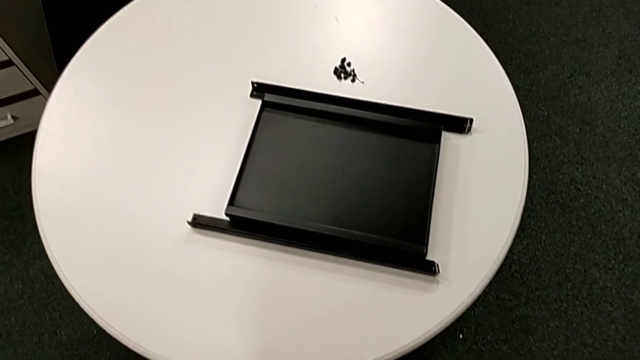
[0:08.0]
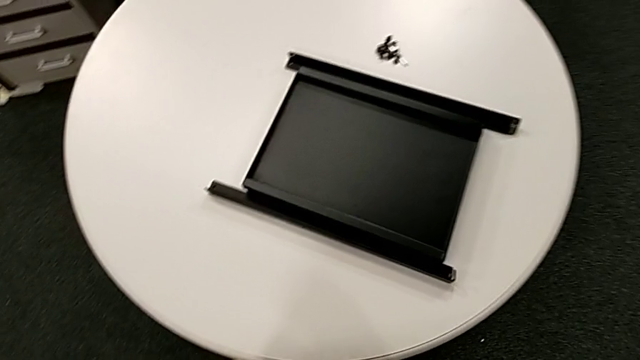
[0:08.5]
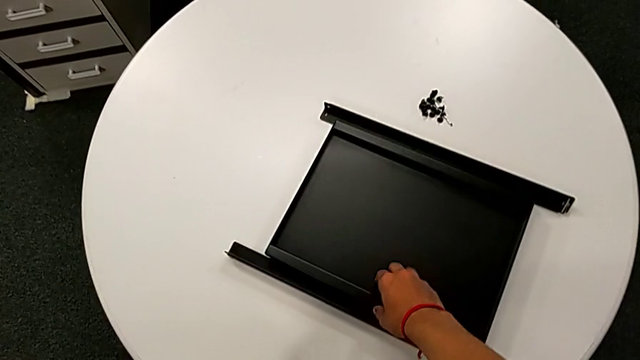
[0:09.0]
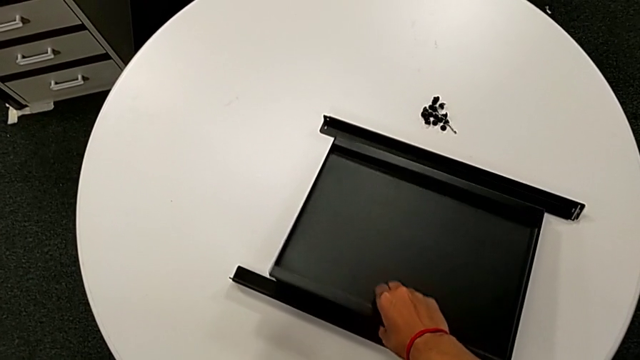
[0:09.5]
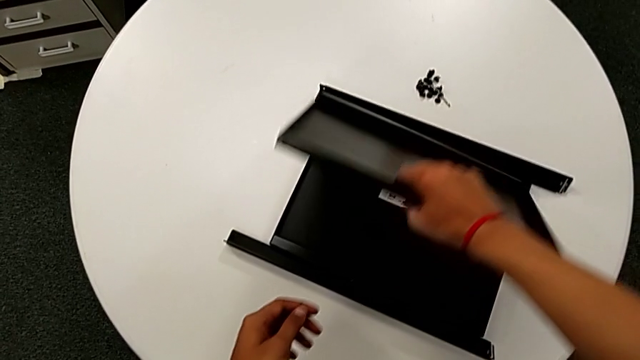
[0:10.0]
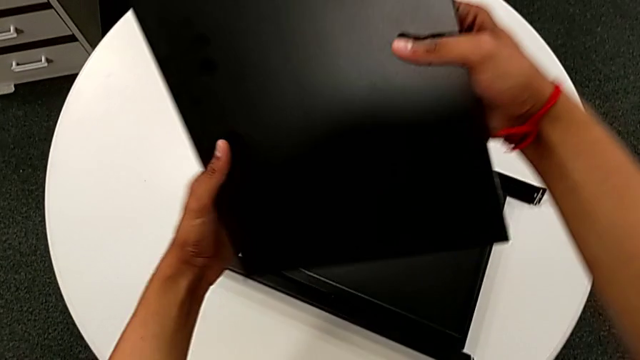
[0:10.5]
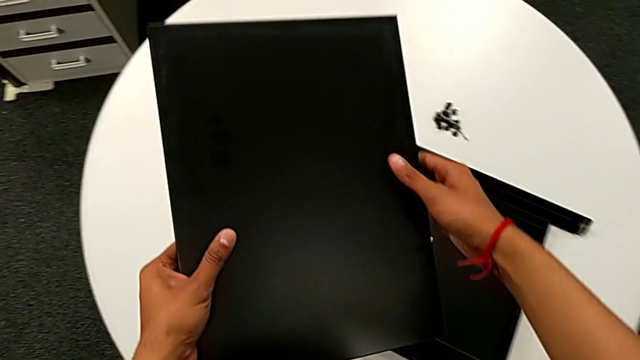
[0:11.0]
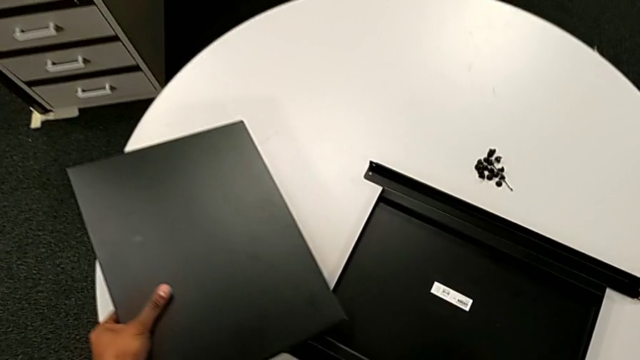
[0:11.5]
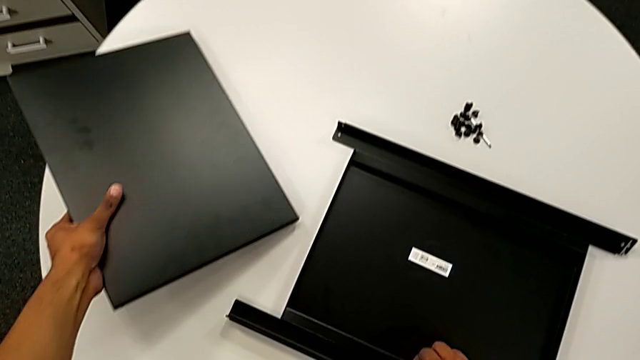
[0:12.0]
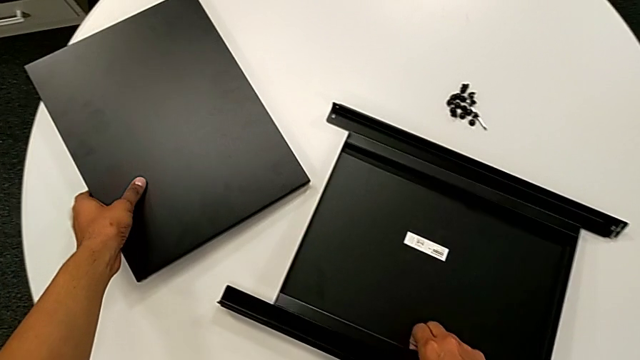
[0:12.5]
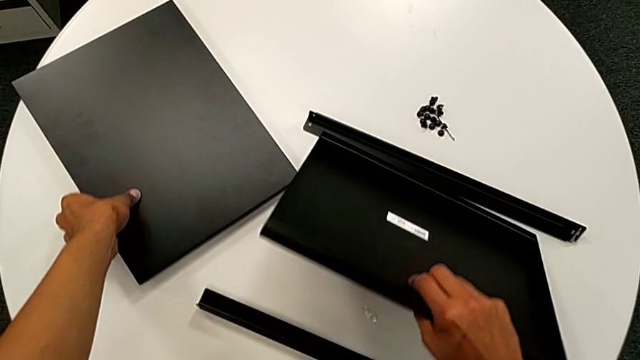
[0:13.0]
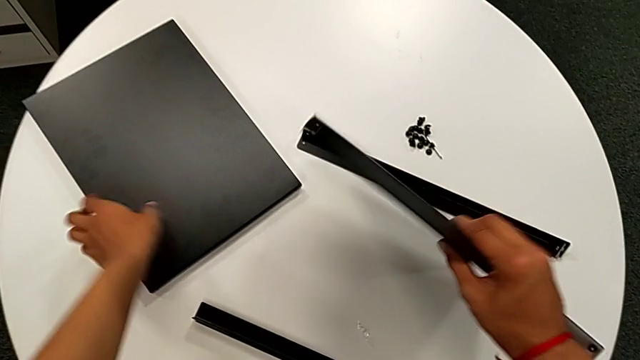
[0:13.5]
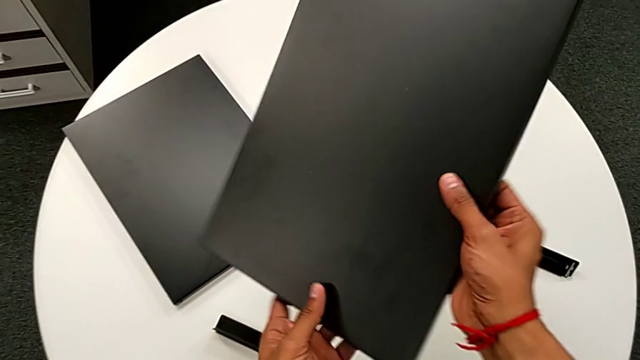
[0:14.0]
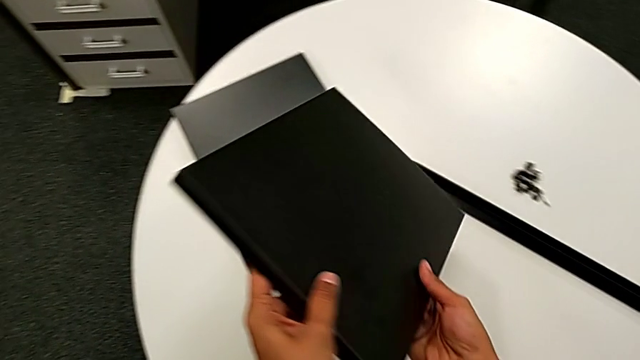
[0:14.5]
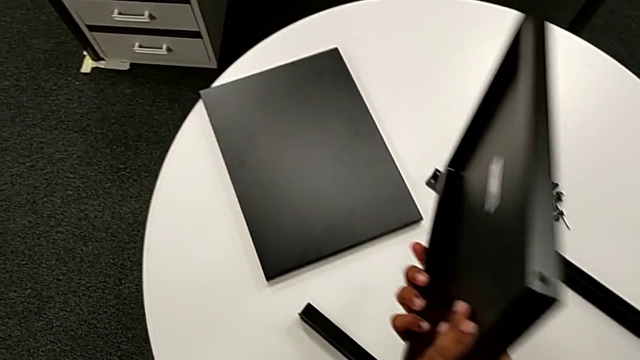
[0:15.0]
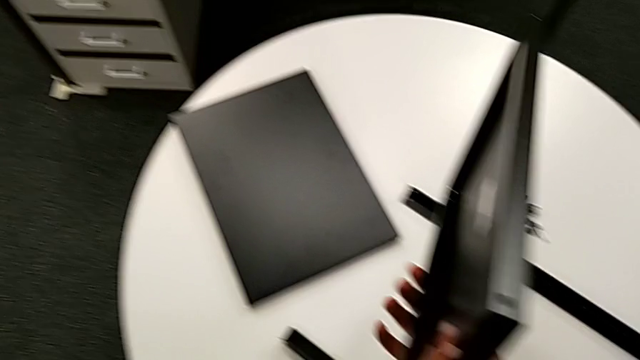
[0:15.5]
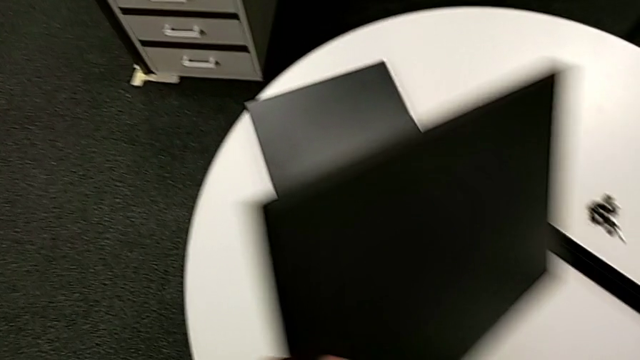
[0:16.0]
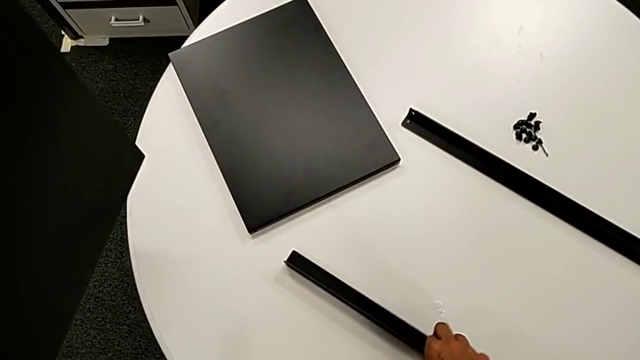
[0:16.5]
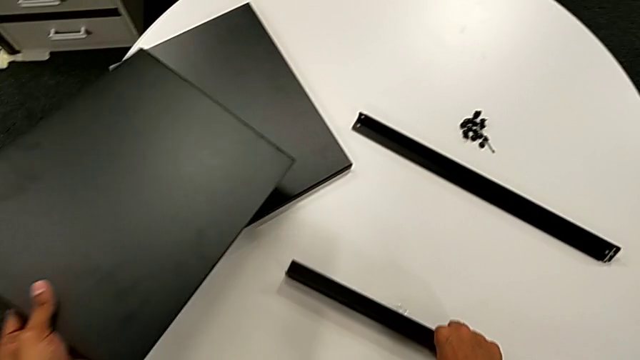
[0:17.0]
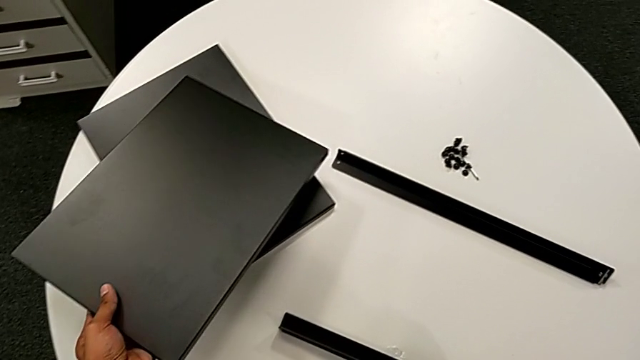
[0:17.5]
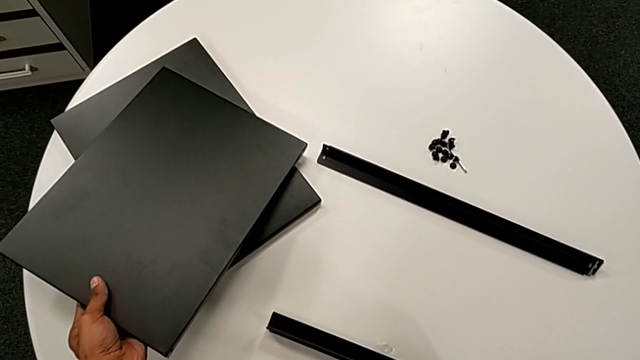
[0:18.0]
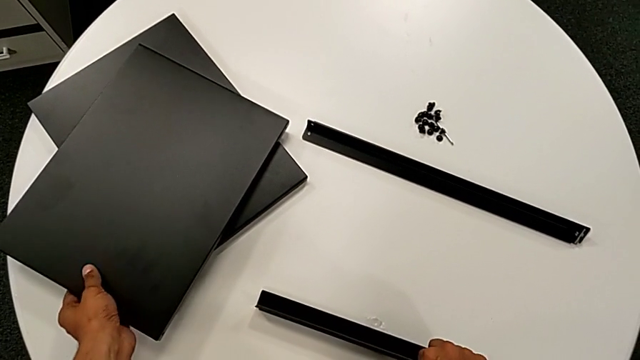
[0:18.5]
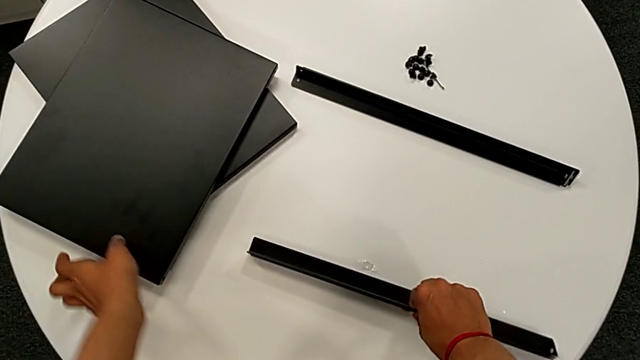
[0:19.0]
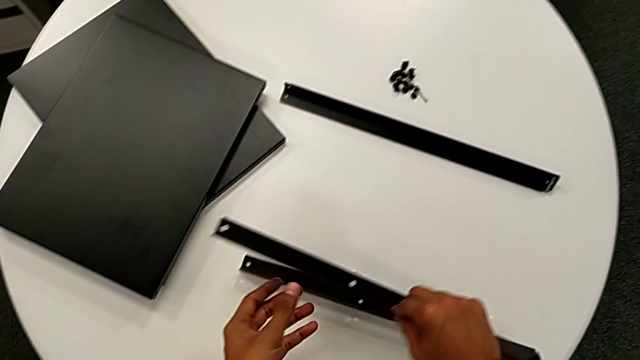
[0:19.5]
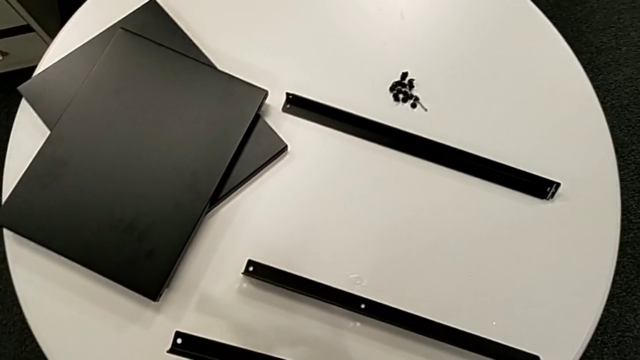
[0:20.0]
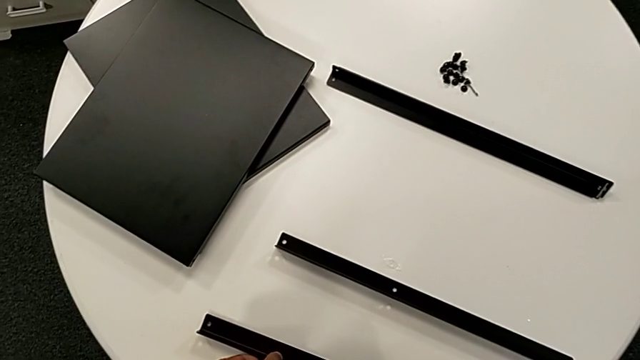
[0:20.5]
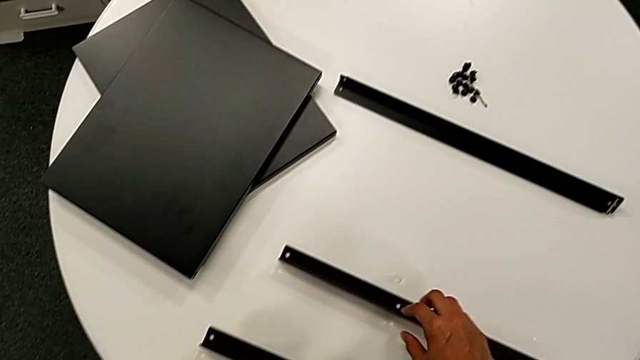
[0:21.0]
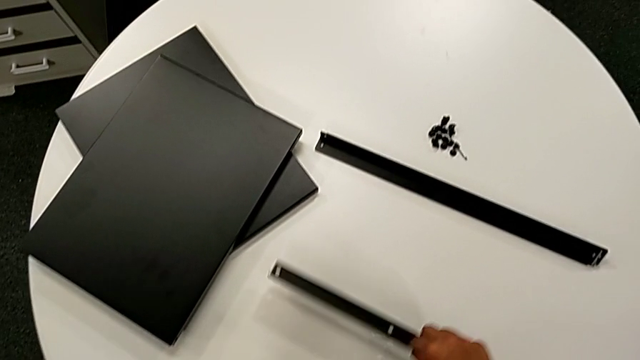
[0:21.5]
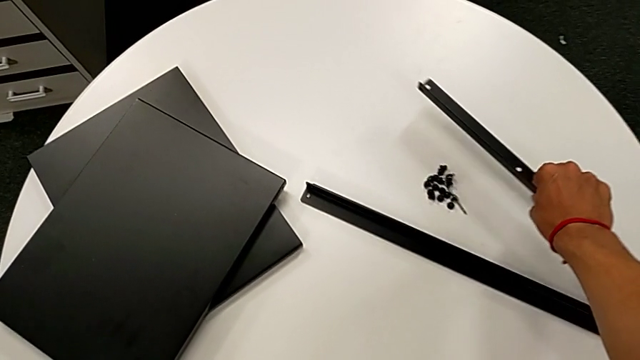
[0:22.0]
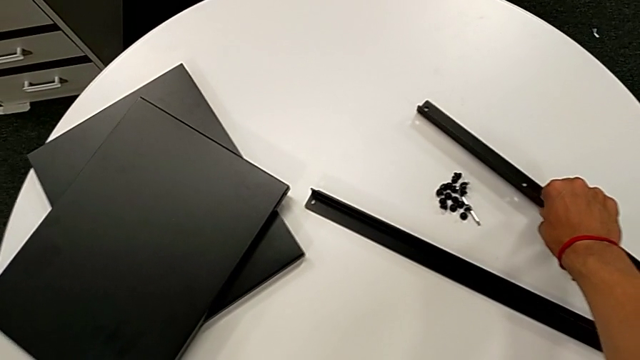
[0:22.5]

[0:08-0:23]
The camera wearer inspects the furniture. They approach the tray, grab it, lift it, rotate it, place it with the left hand, grab the tray with the right hand, lift it with the right hand, inspect it, place it with the left hand, slide the leg with the right hand, grab the leg, place it, grab the leg and place it.

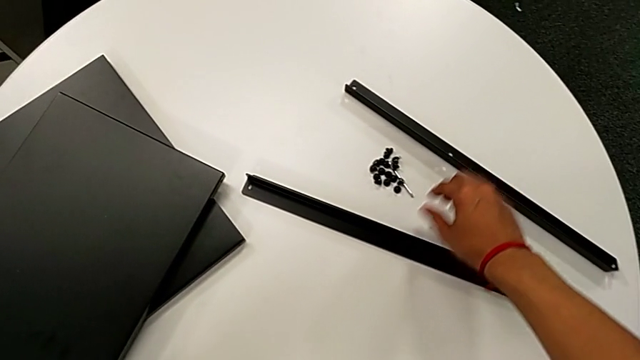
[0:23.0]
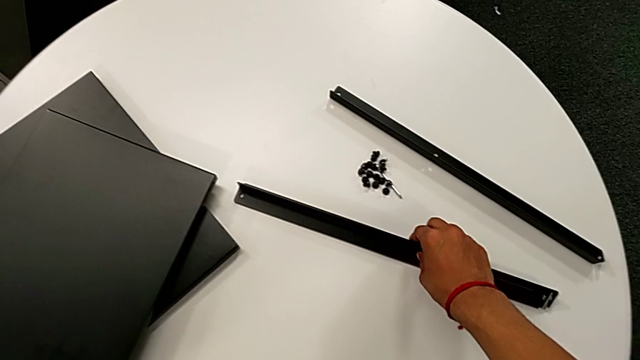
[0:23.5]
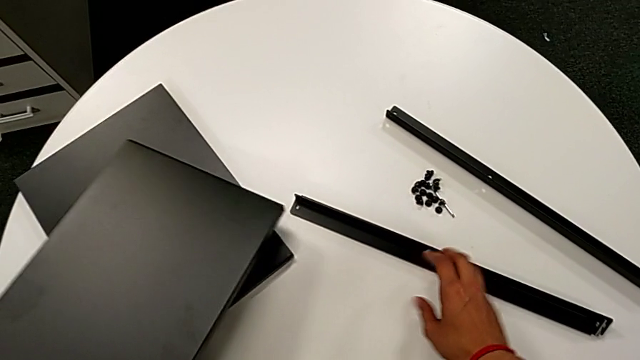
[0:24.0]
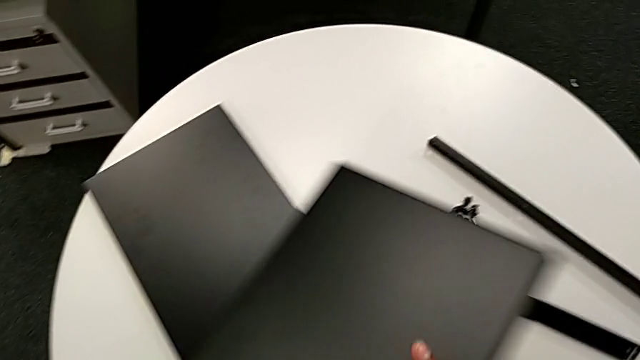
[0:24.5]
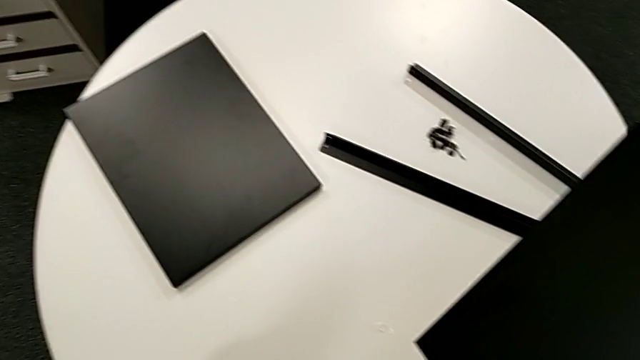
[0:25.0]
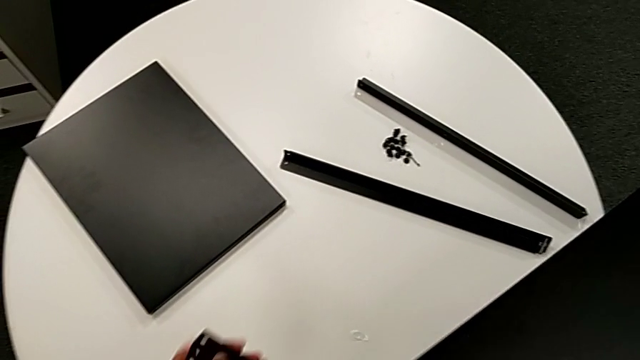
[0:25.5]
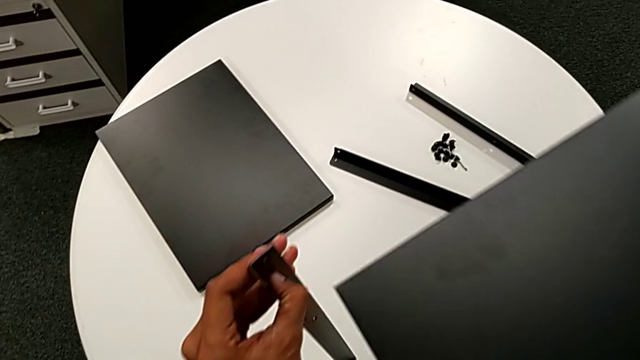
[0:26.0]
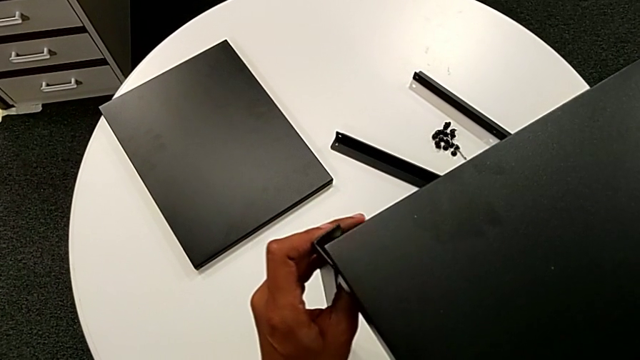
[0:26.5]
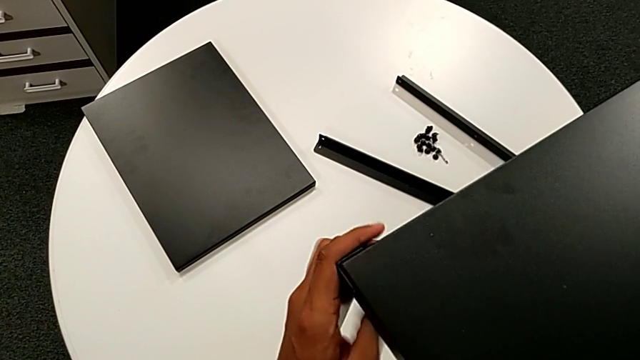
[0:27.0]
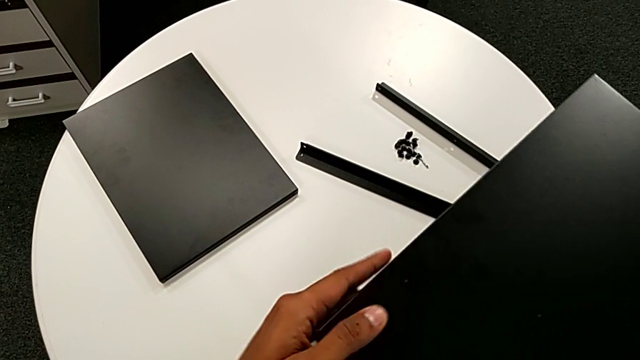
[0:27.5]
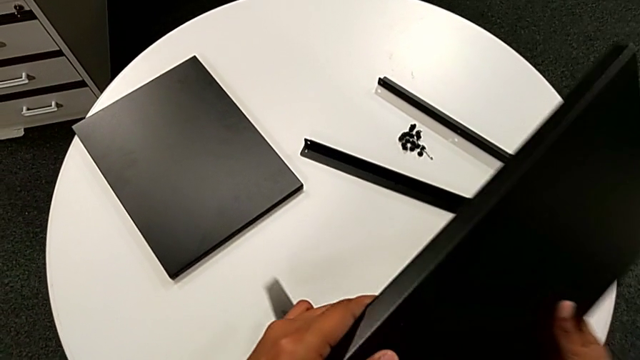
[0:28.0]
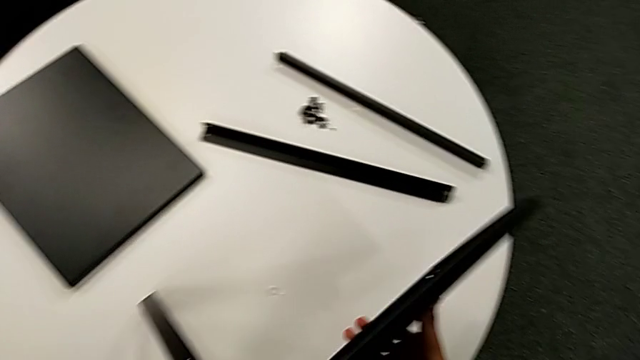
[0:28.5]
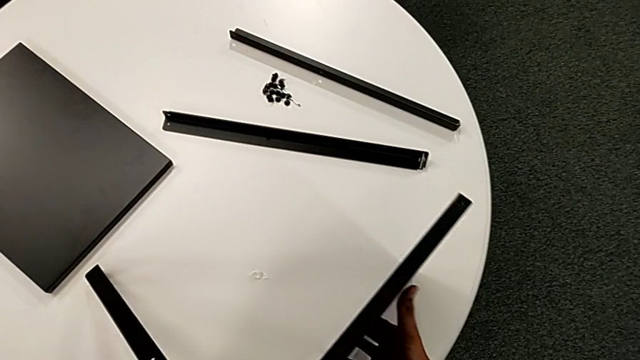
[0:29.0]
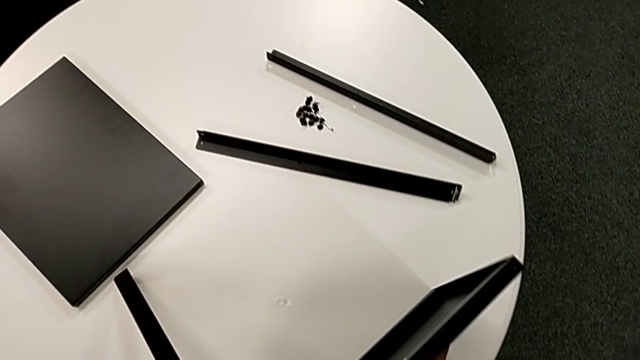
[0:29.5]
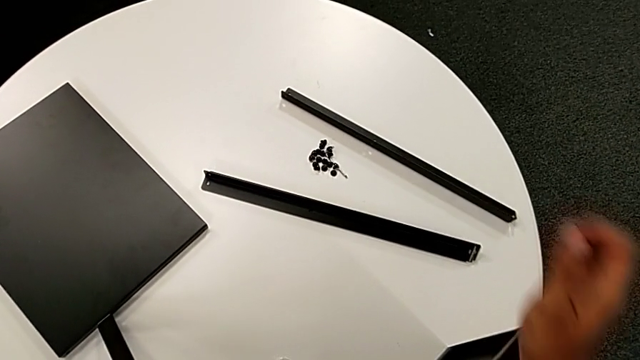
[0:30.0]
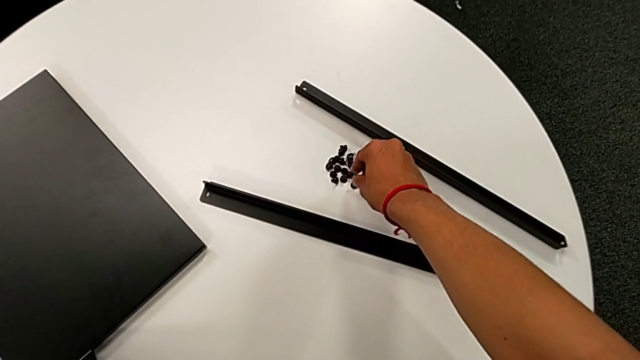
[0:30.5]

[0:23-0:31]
The camera wearer is attempting to attach the leg to the shelf. They grab the leg, lift the tray with the left hand, grab the tray with the right hand and lift the first leg. They wrongly align the top tray, trying to attach the shelf to the top hole of the leg, rotate the nightstand, approach the hex socket head and grab it.
